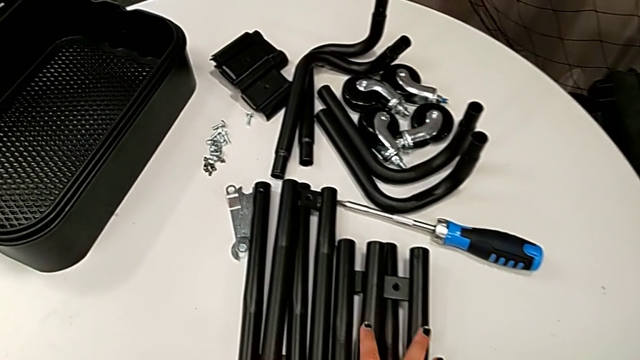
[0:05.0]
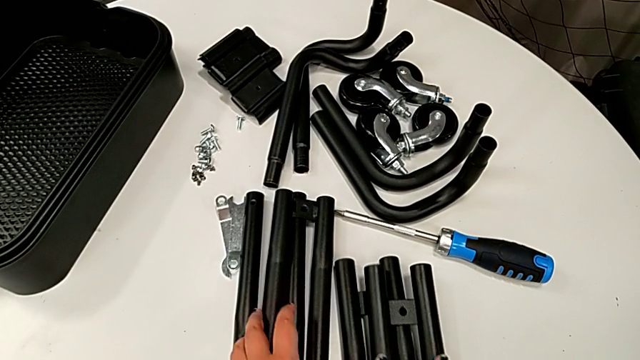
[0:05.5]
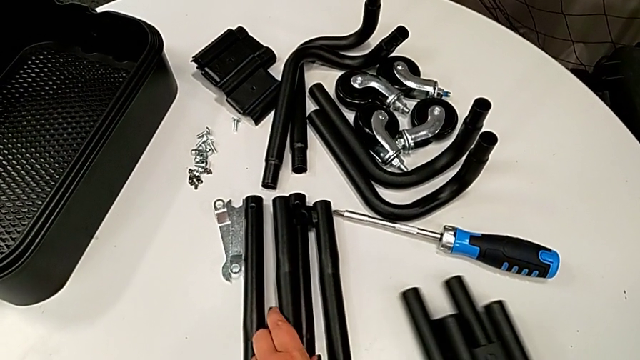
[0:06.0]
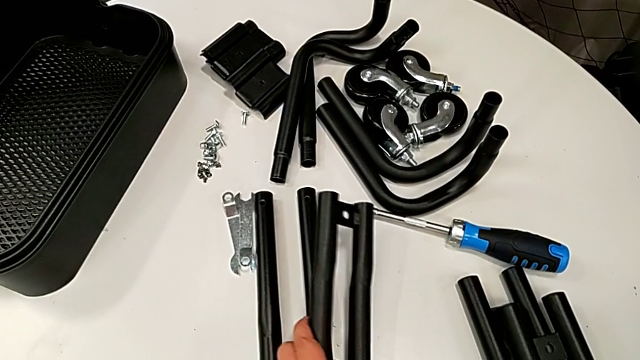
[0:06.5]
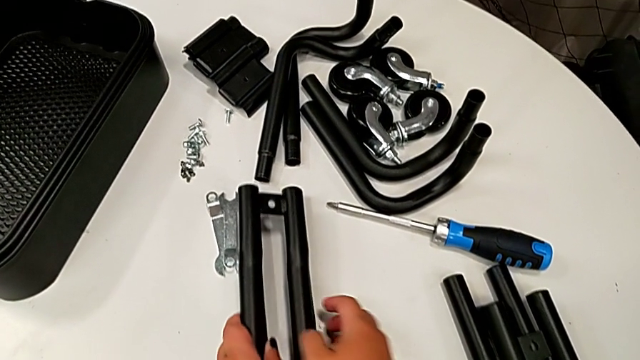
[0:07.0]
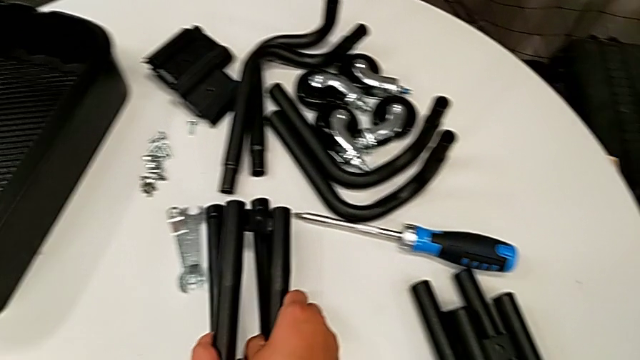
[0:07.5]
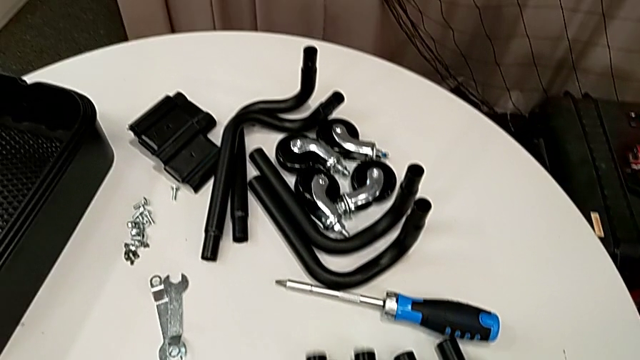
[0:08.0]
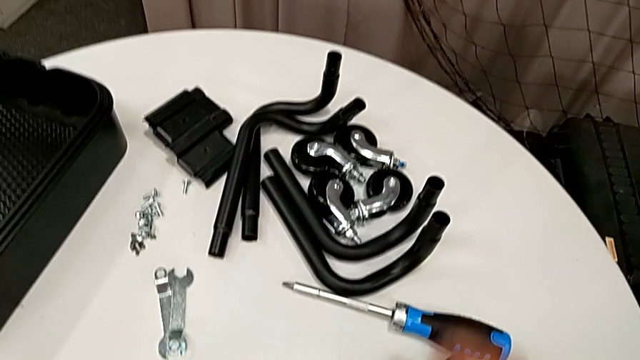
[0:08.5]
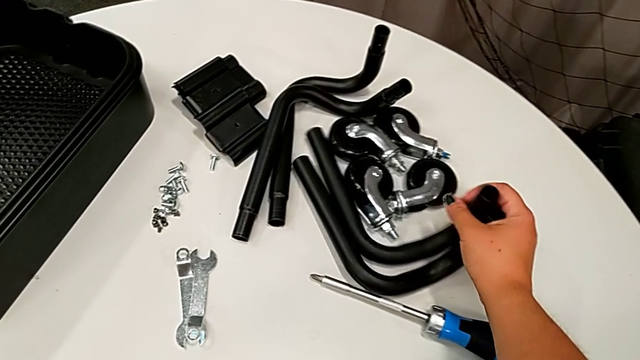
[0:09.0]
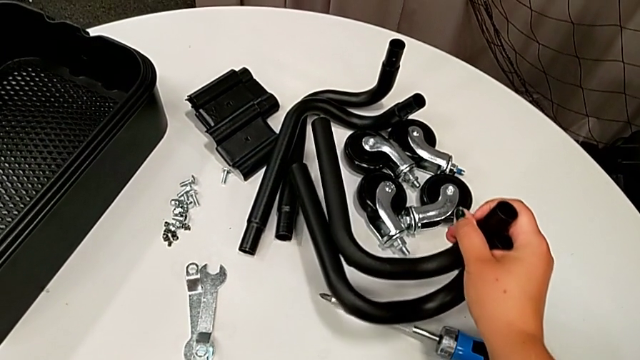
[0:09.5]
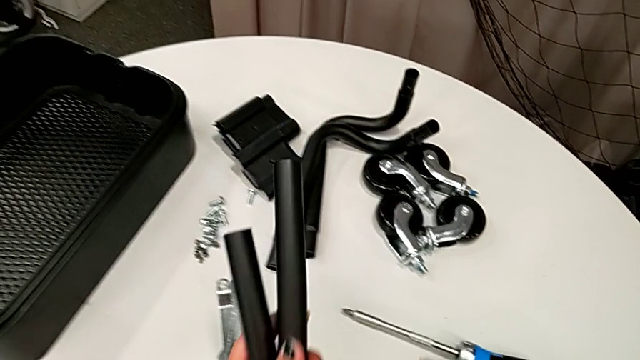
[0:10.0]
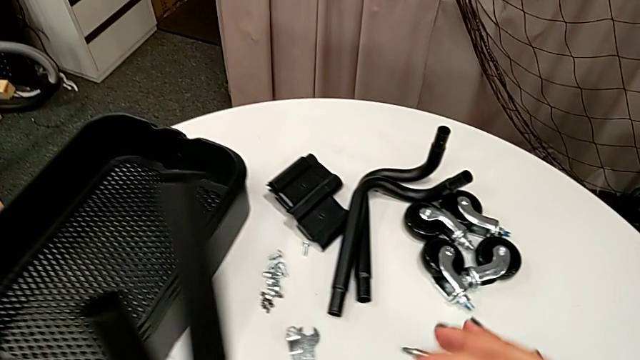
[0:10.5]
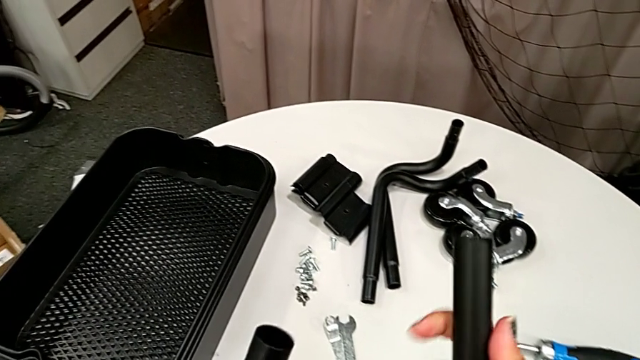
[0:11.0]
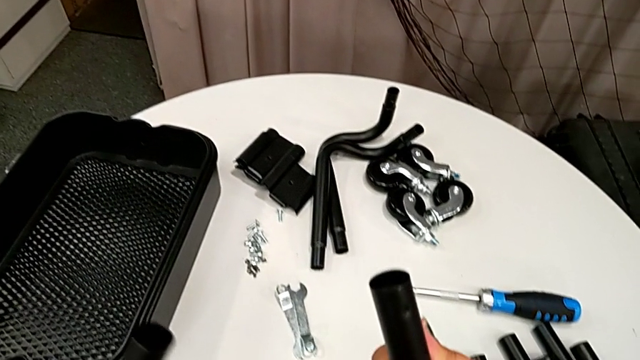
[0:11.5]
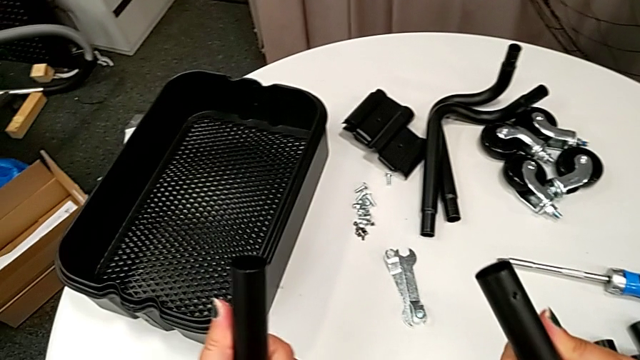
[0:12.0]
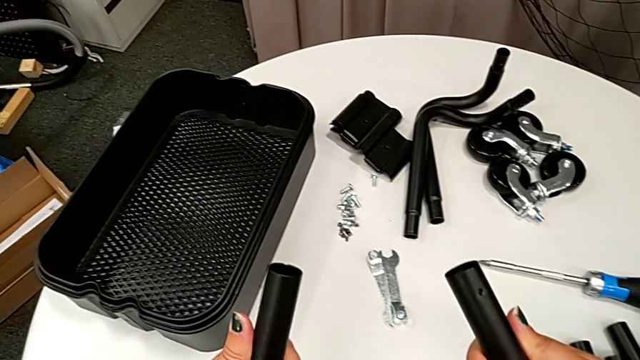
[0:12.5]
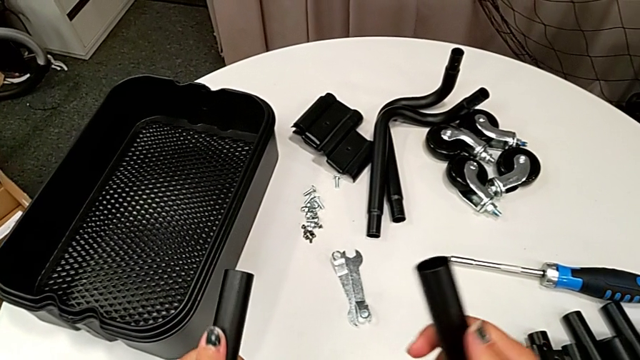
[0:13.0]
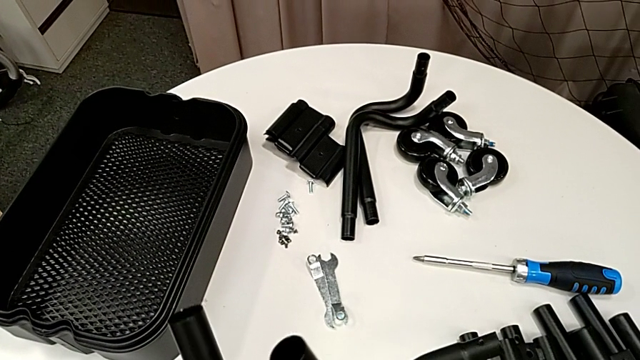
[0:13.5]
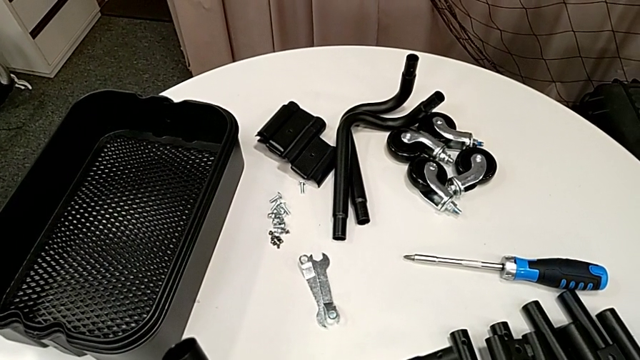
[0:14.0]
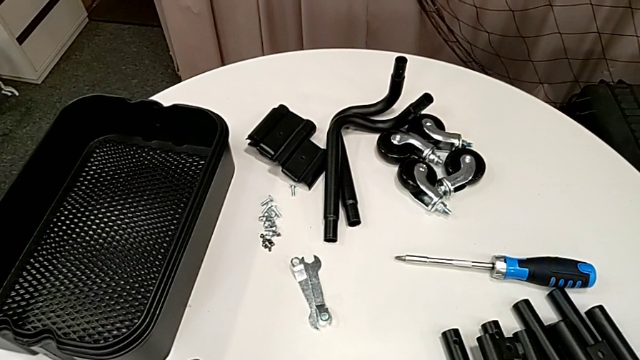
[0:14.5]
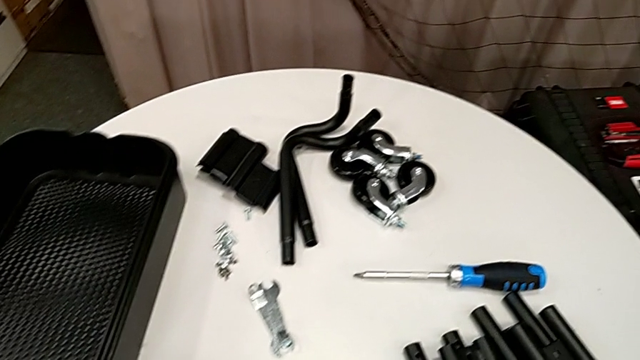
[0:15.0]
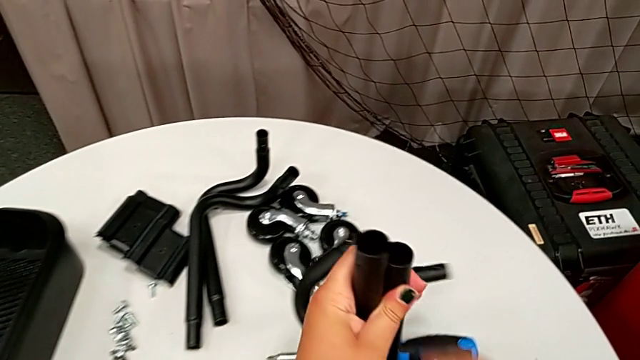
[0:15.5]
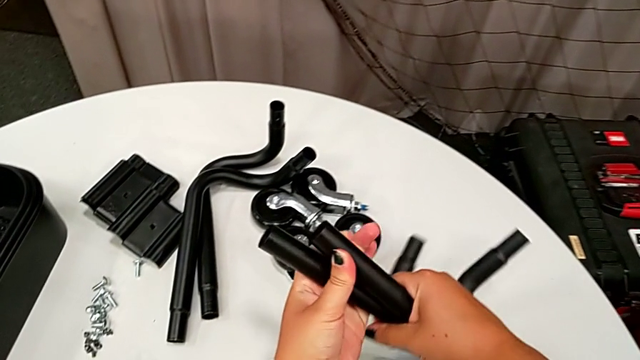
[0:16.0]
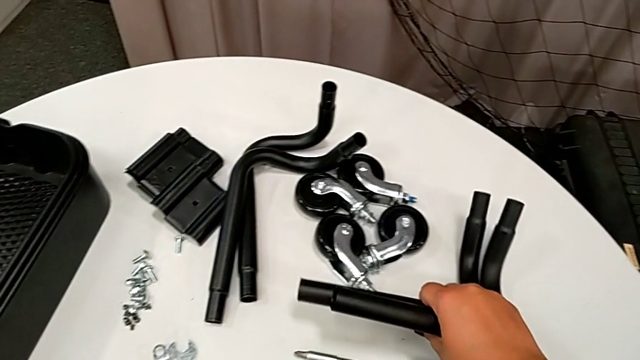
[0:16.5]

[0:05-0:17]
The camera wearer is assembling the first pair of side bars. They touch the leg and wrongly grab it.

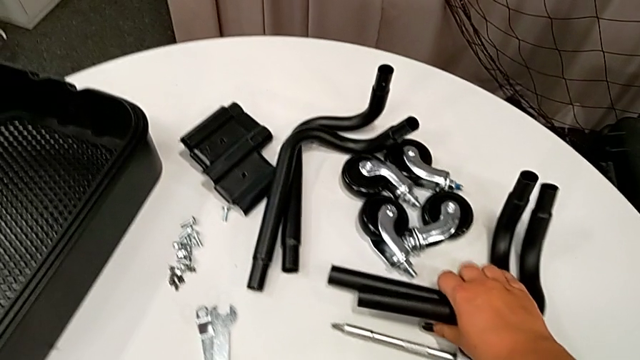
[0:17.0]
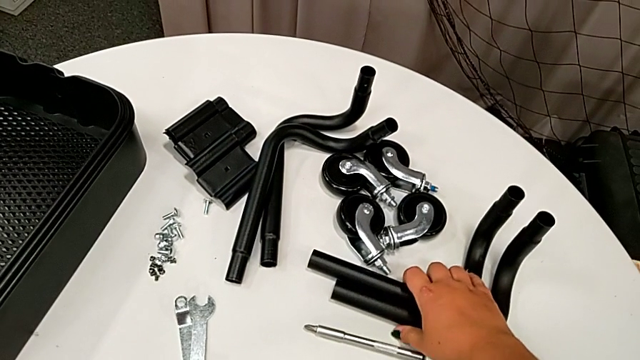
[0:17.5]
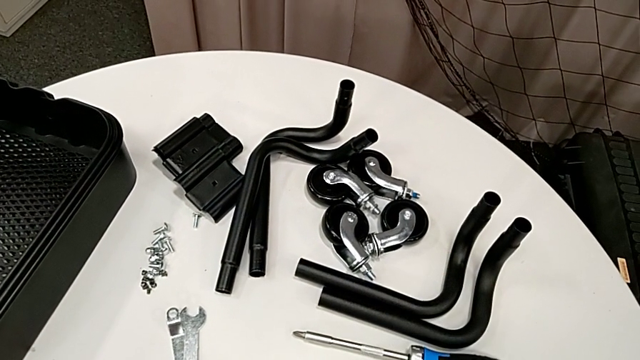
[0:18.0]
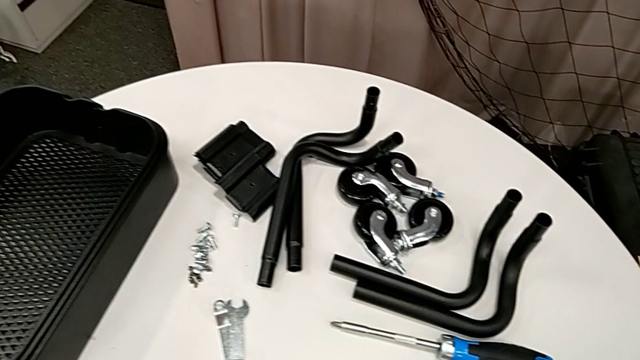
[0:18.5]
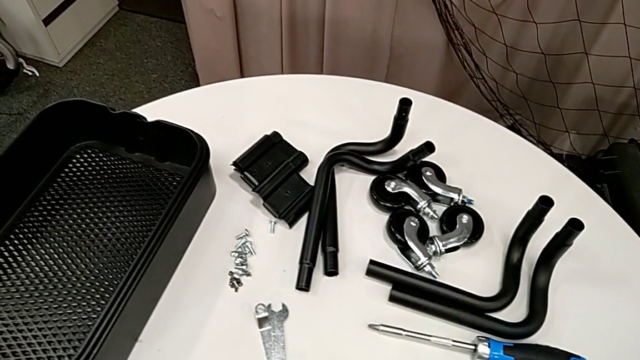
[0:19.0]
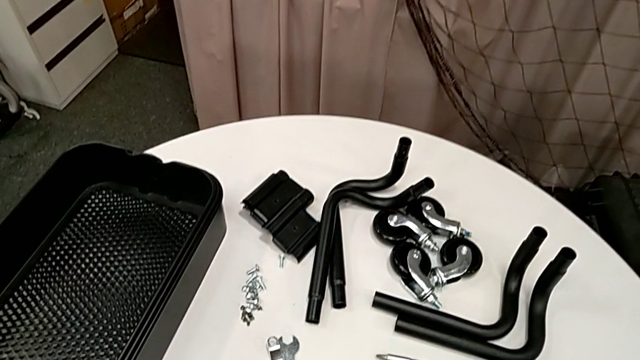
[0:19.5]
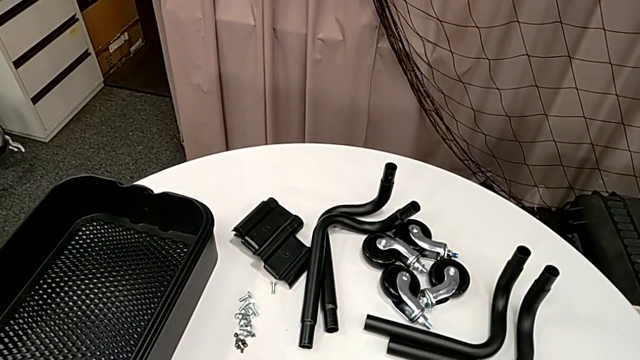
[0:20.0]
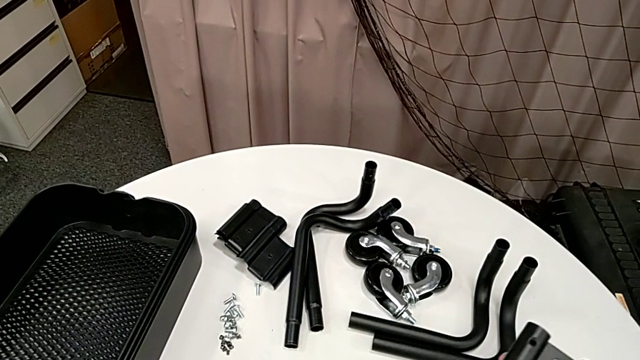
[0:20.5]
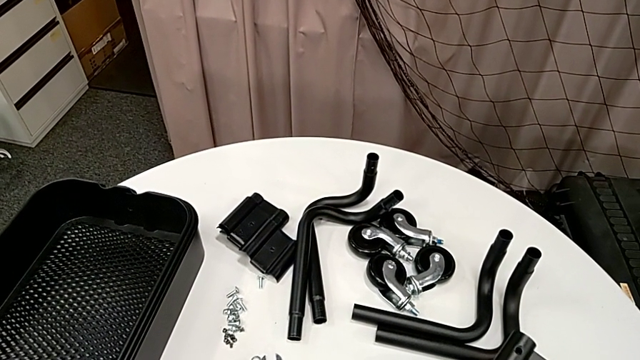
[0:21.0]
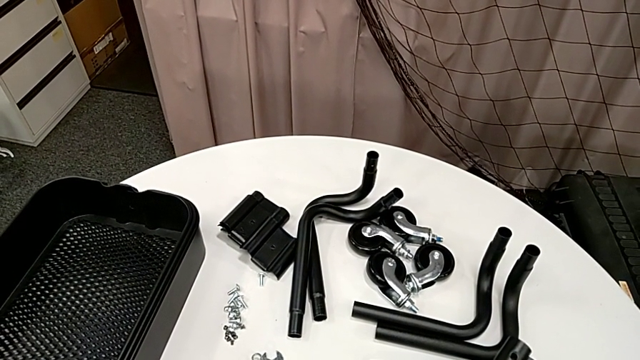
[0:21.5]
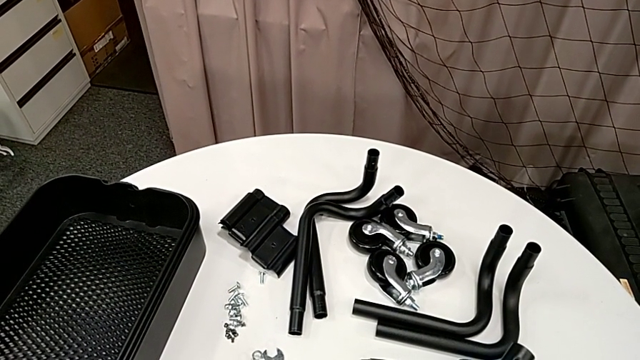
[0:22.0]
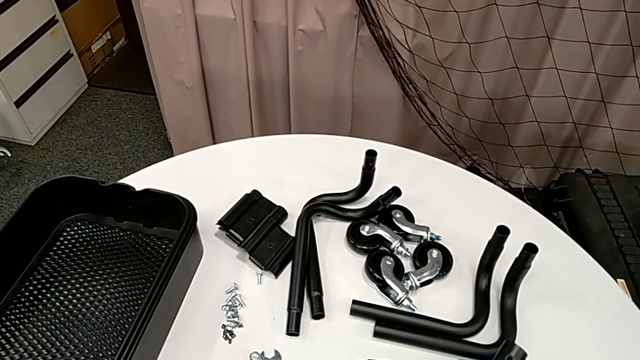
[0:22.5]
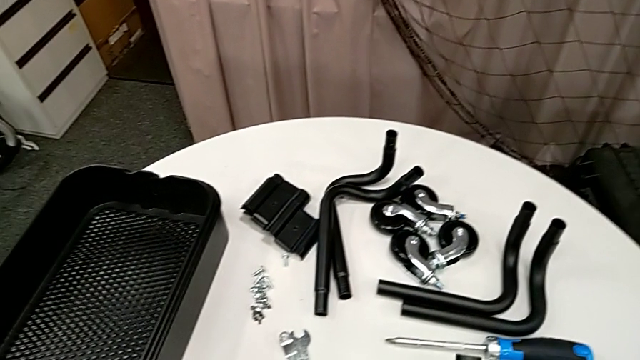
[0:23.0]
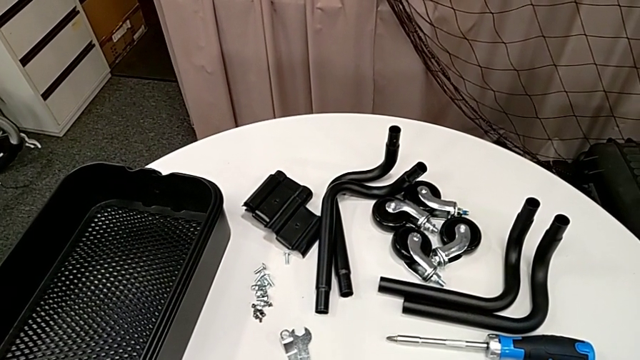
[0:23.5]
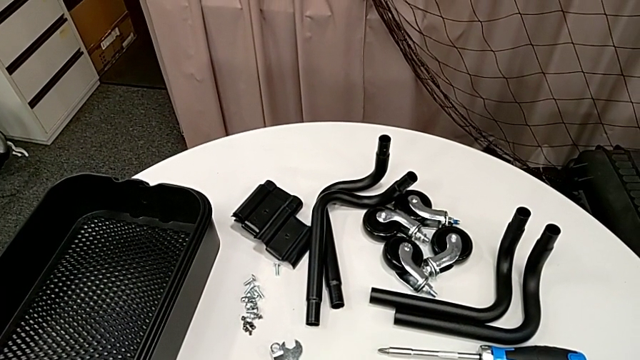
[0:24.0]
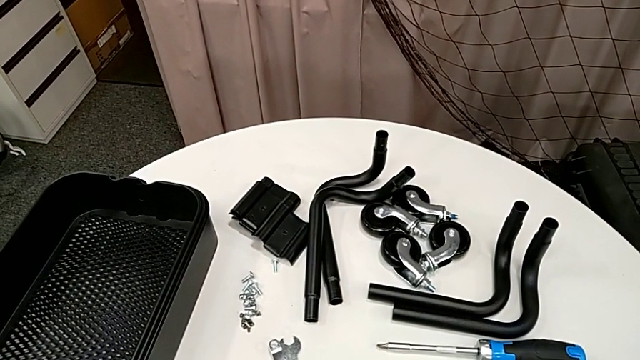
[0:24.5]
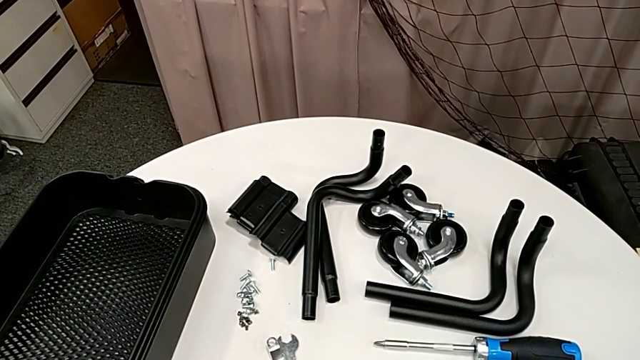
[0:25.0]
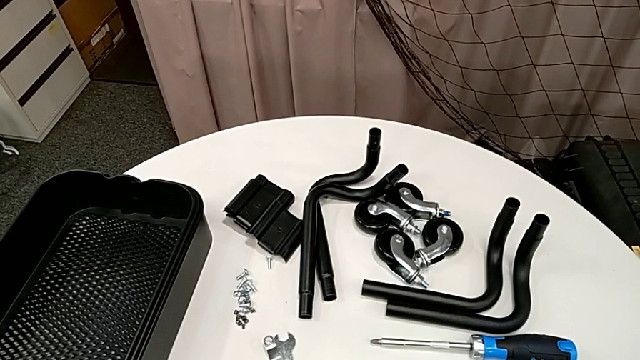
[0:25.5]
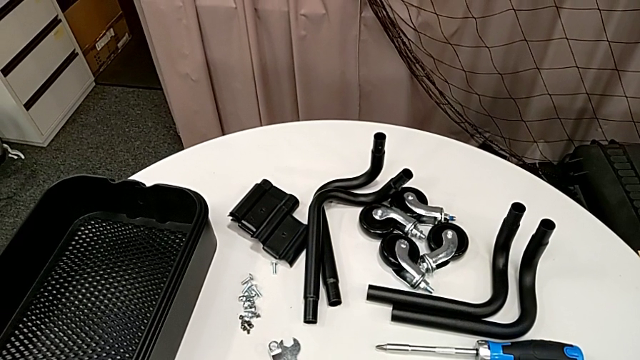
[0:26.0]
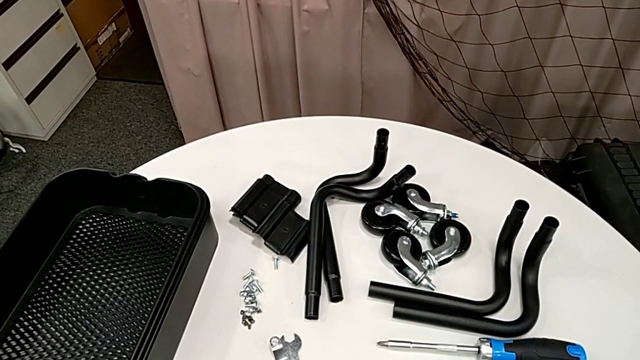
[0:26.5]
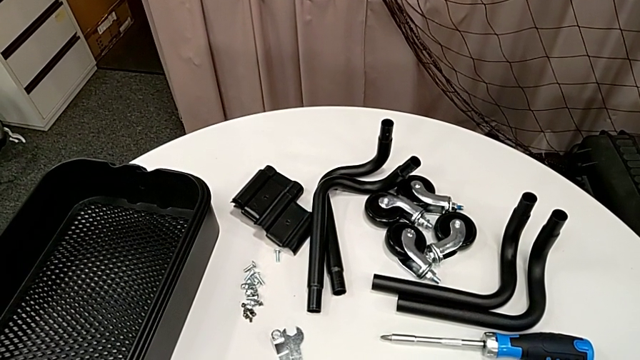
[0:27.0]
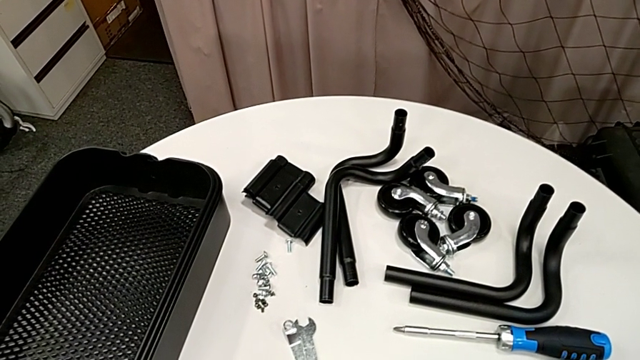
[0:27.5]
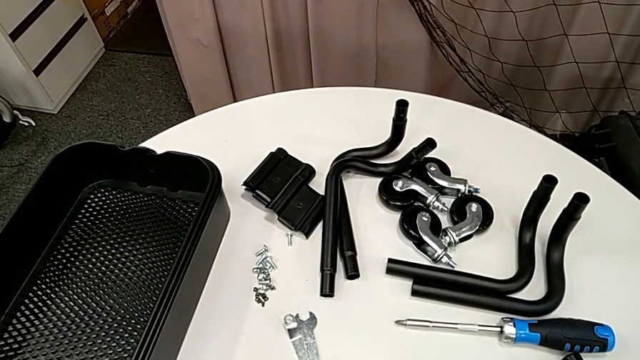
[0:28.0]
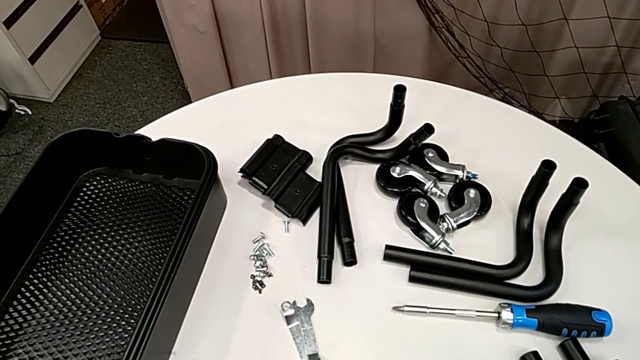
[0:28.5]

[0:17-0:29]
The camera wearer is assembling the first pair of side bars. They place the frame and hold the leg.
